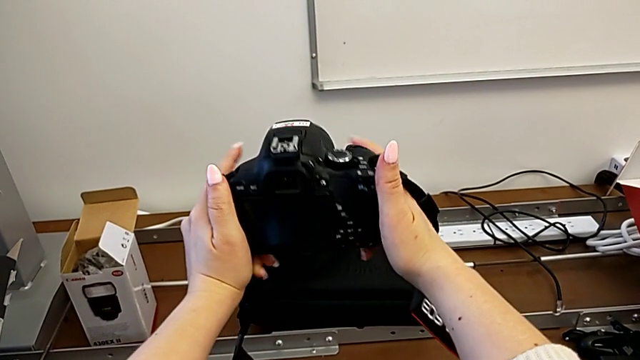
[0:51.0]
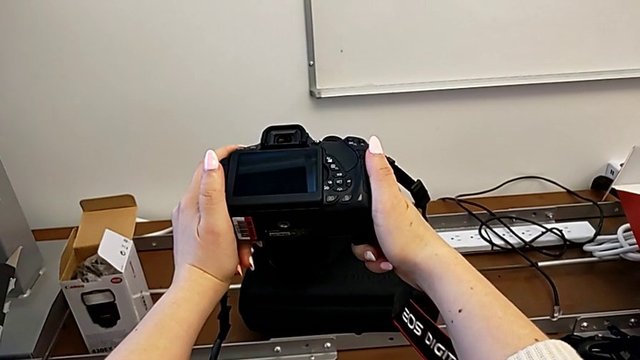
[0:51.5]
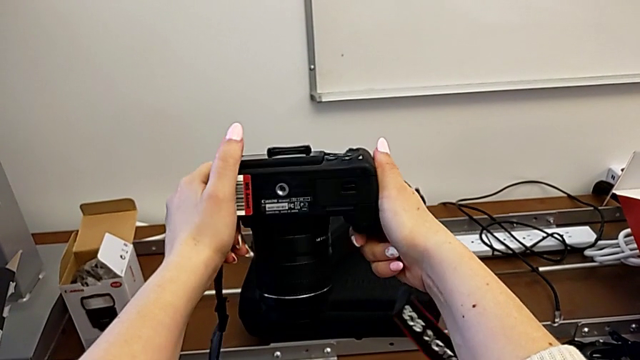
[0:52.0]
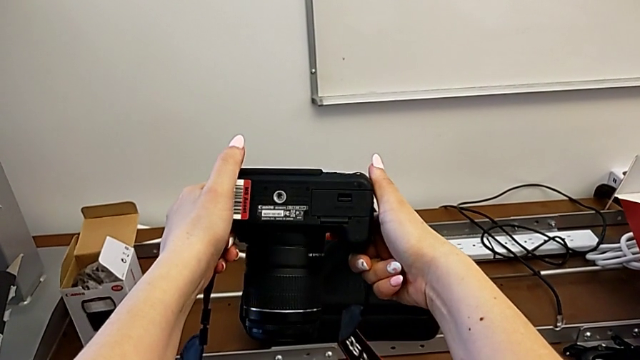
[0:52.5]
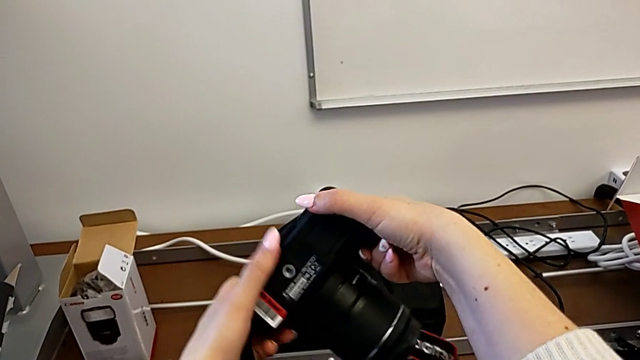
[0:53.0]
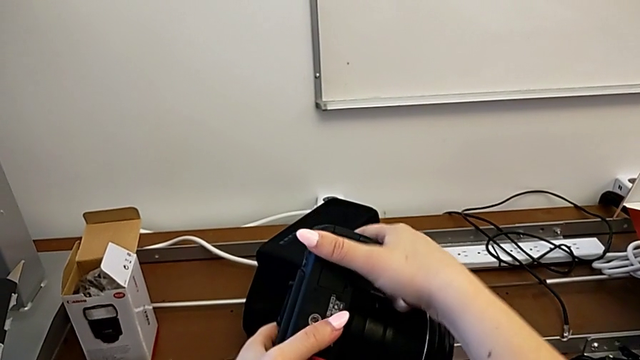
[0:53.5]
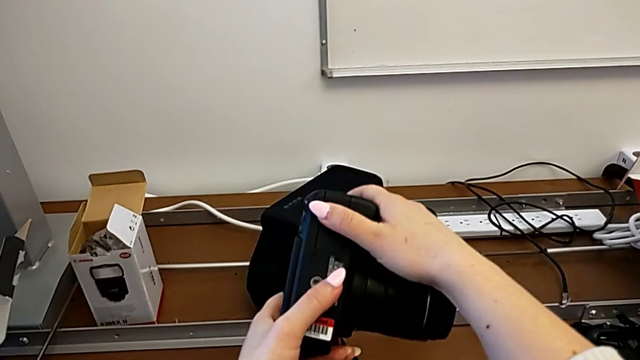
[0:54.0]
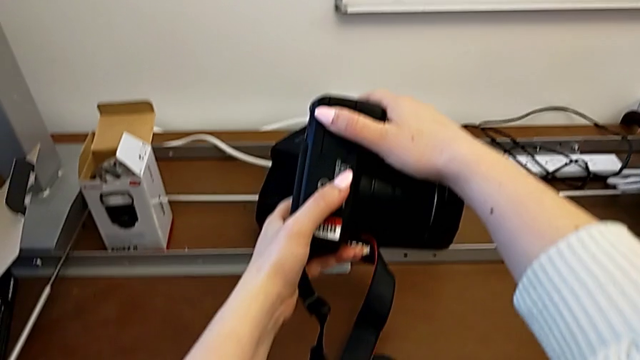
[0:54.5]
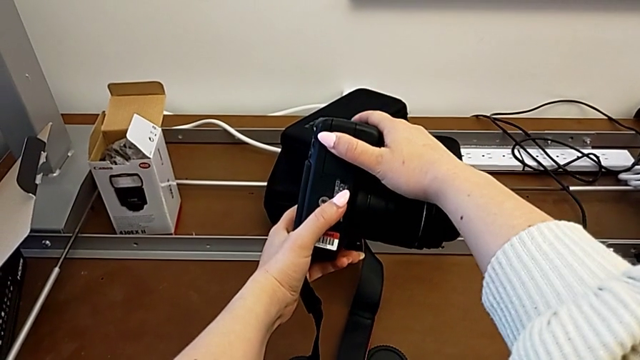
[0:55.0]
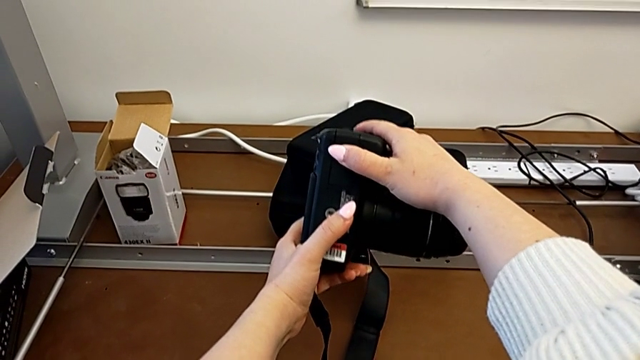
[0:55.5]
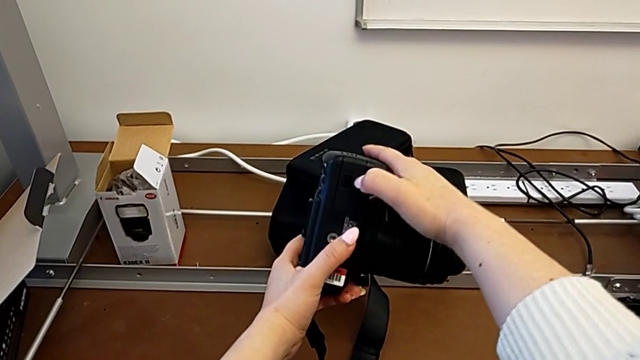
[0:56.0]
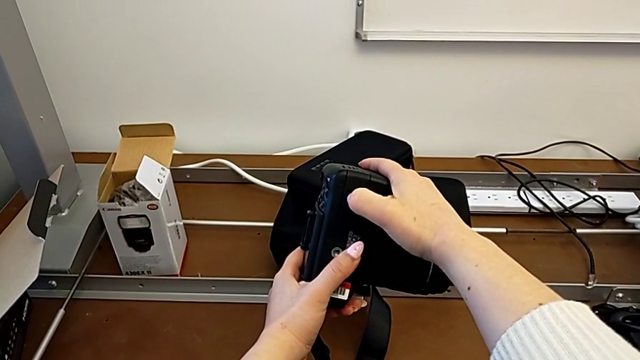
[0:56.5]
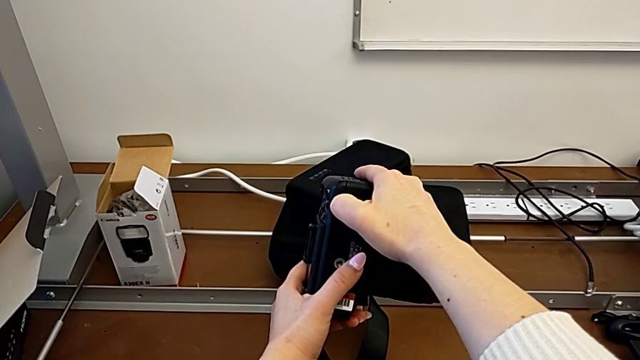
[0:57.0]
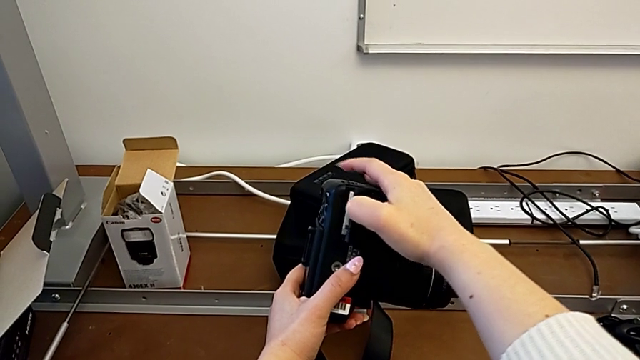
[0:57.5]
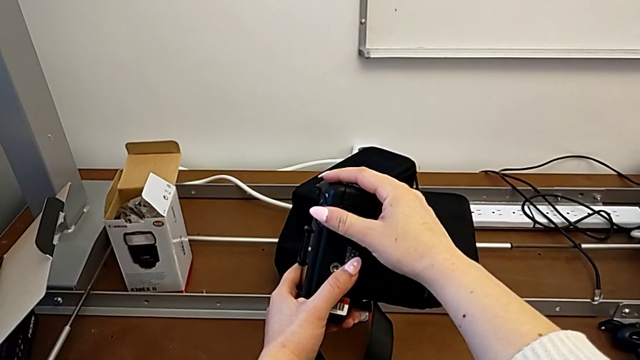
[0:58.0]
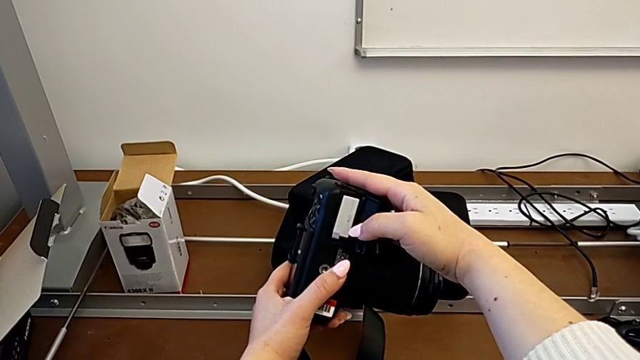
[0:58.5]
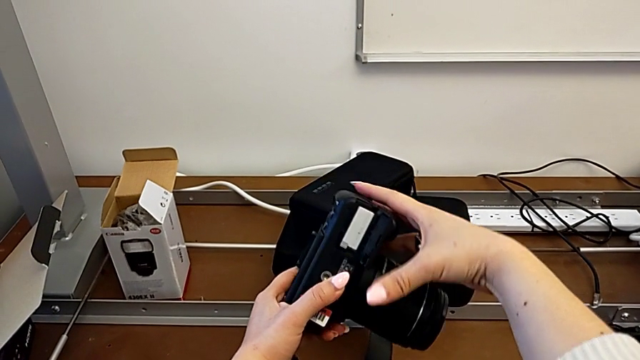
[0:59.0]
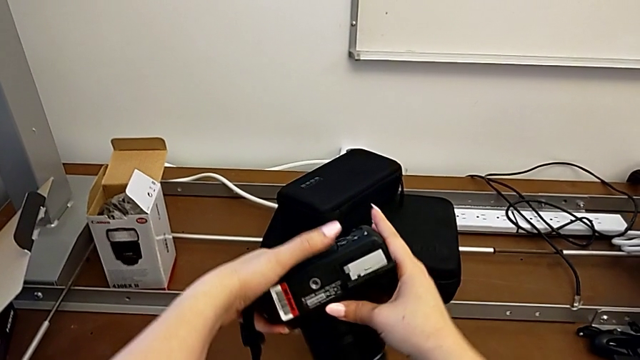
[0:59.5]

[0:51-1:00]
The camera wearer is changing the battery. They rotate the DSLR, push the battery door, open it and rotate the DSLR.

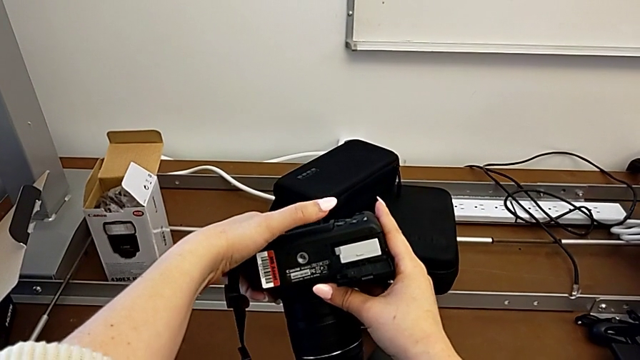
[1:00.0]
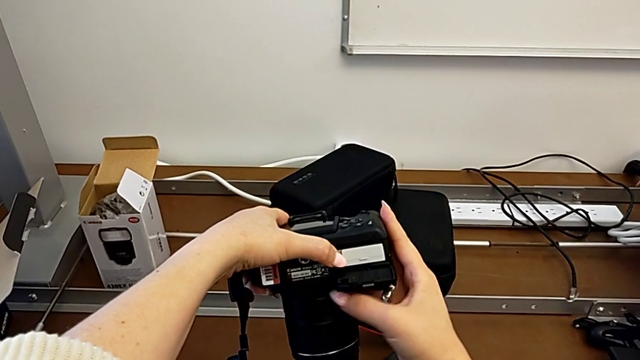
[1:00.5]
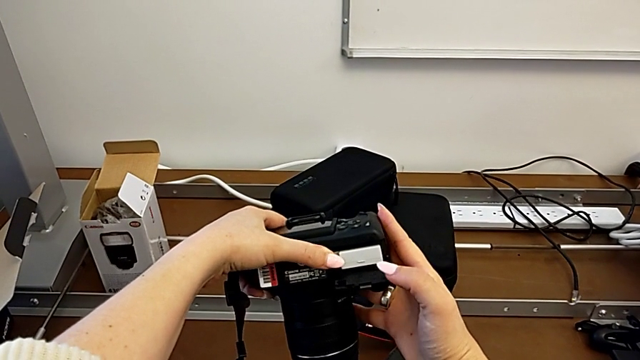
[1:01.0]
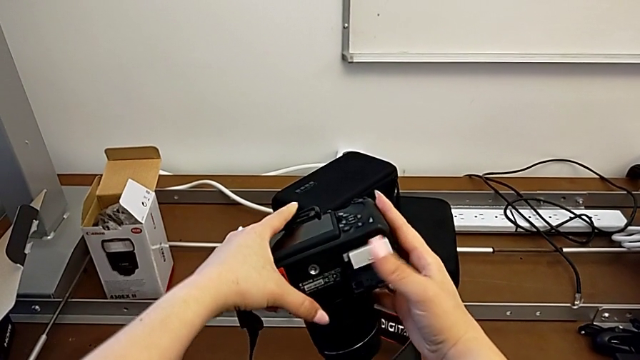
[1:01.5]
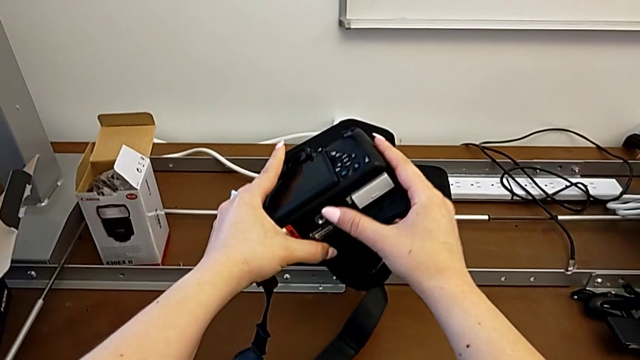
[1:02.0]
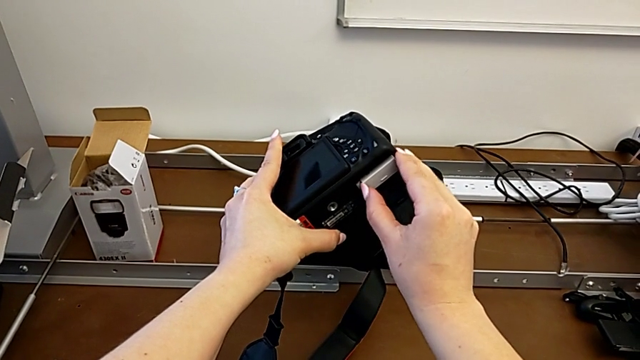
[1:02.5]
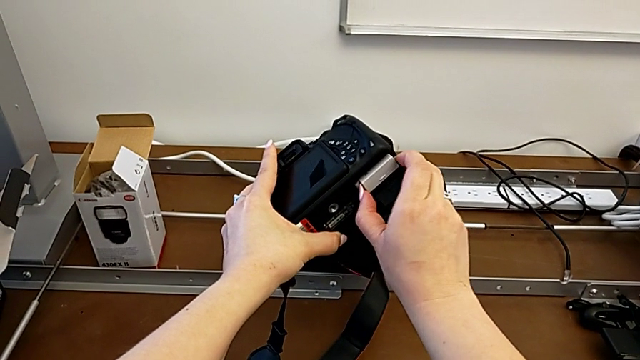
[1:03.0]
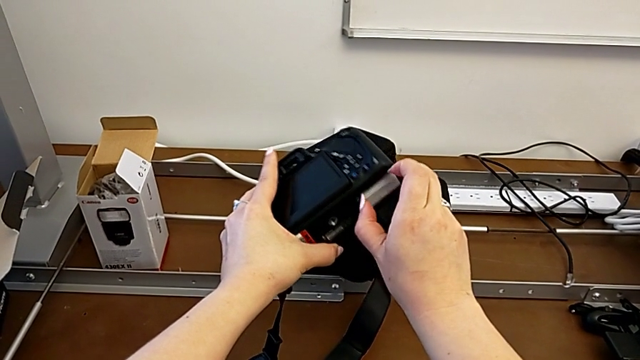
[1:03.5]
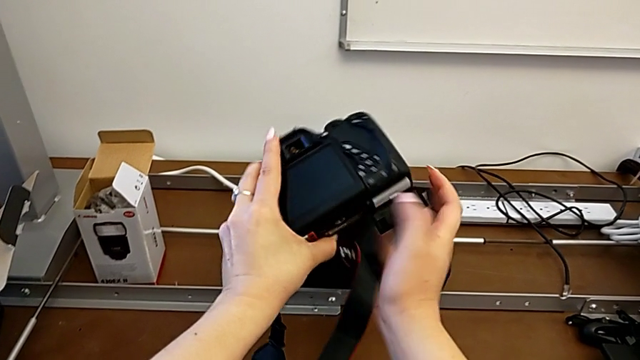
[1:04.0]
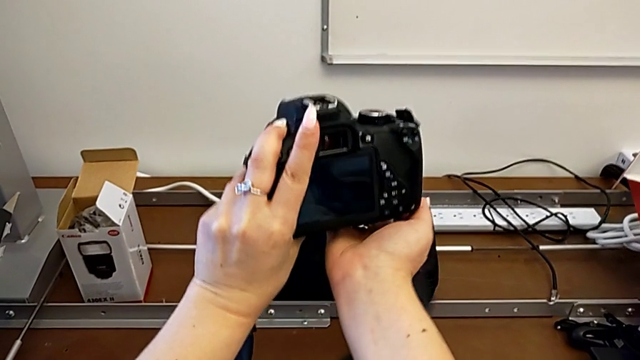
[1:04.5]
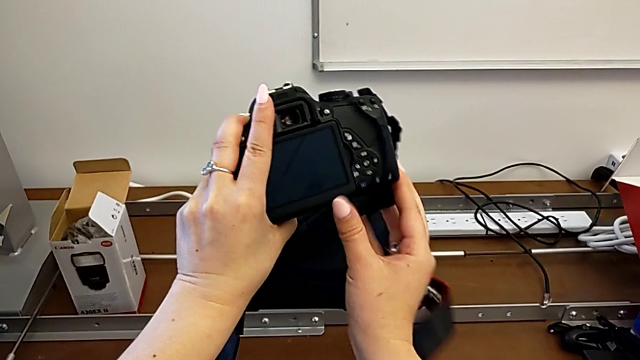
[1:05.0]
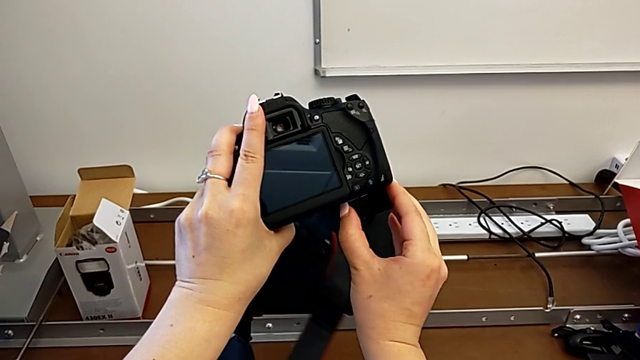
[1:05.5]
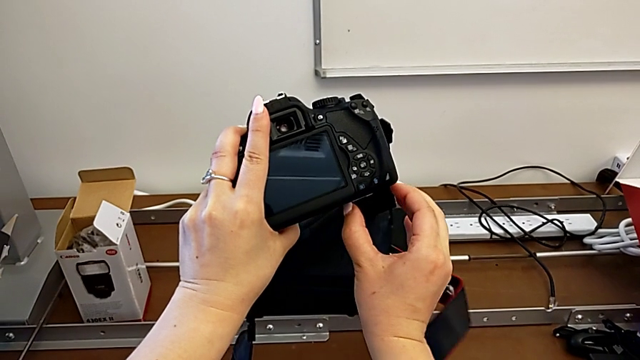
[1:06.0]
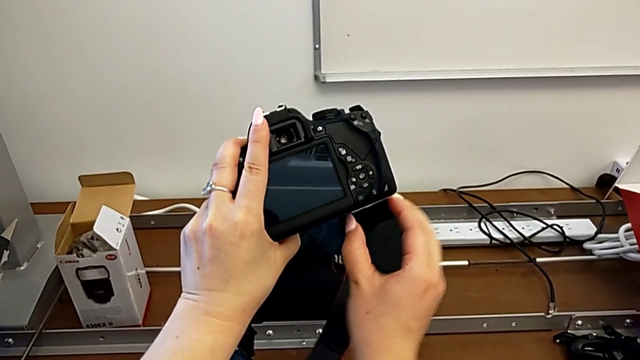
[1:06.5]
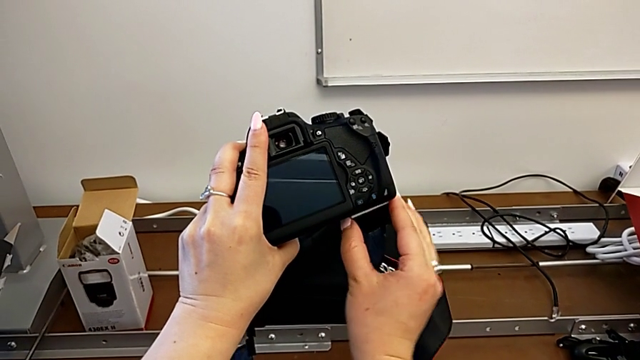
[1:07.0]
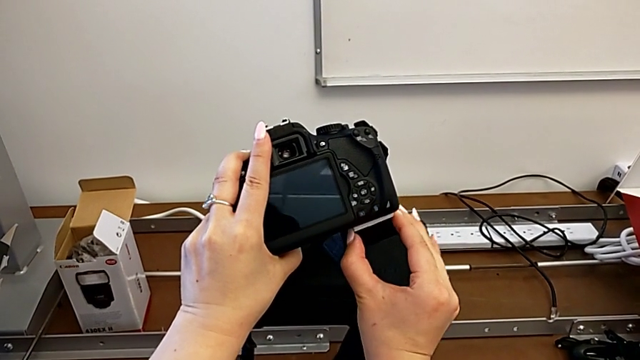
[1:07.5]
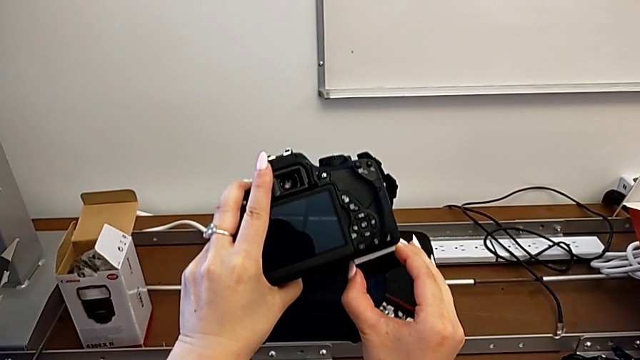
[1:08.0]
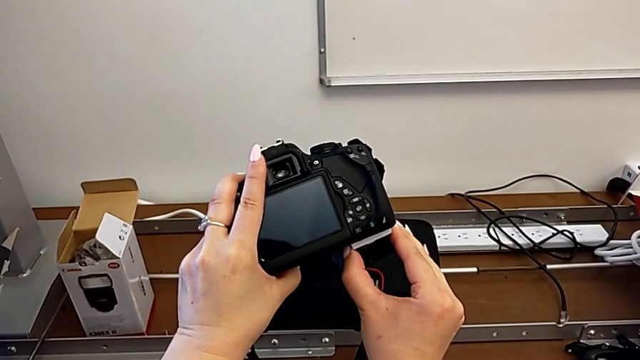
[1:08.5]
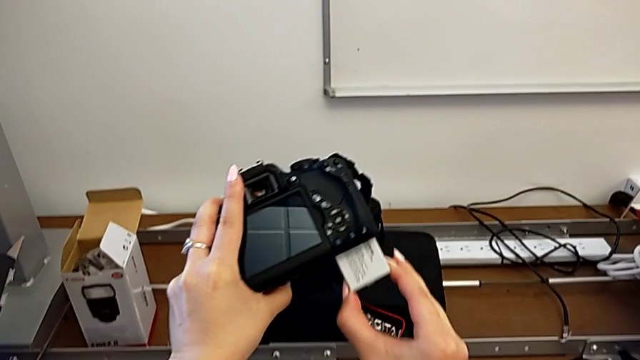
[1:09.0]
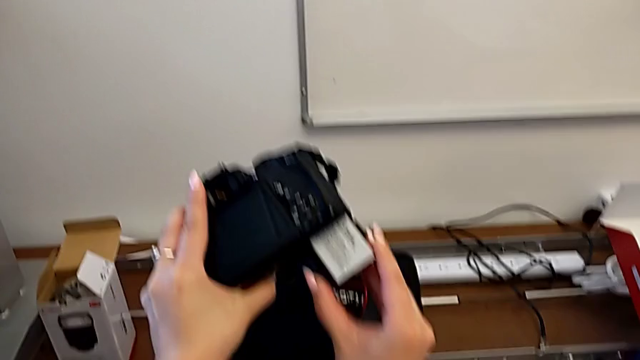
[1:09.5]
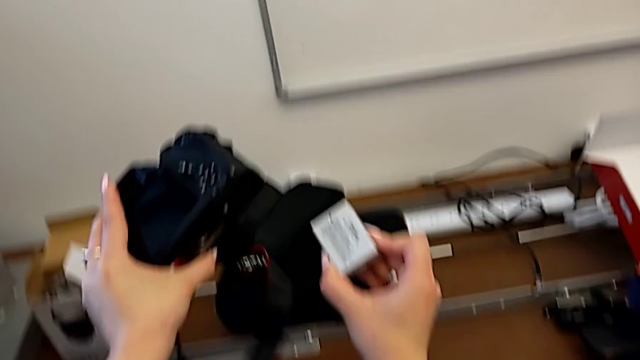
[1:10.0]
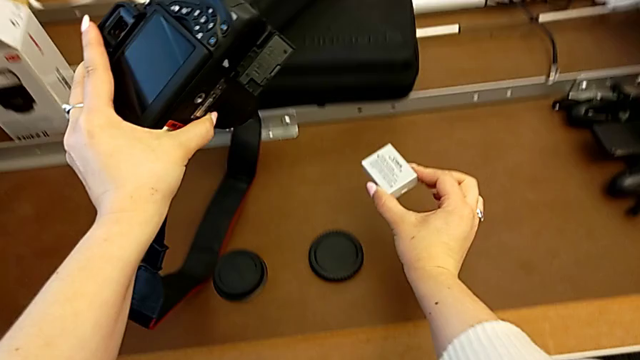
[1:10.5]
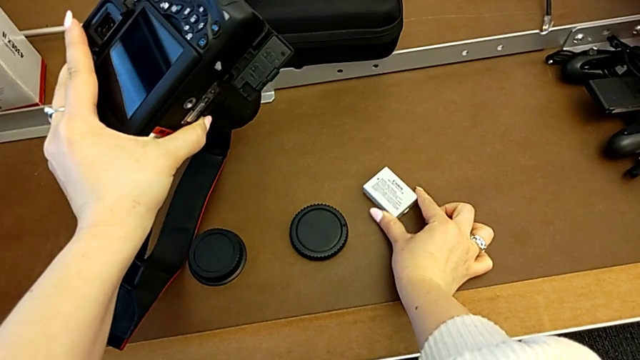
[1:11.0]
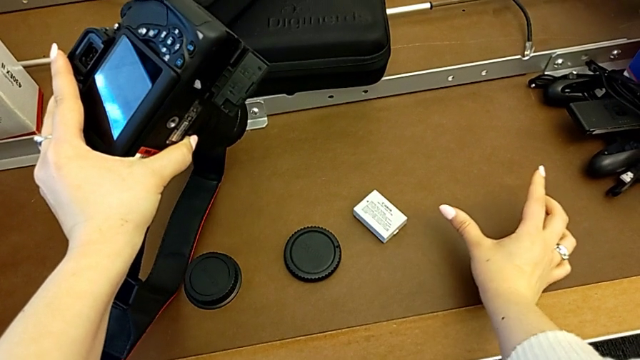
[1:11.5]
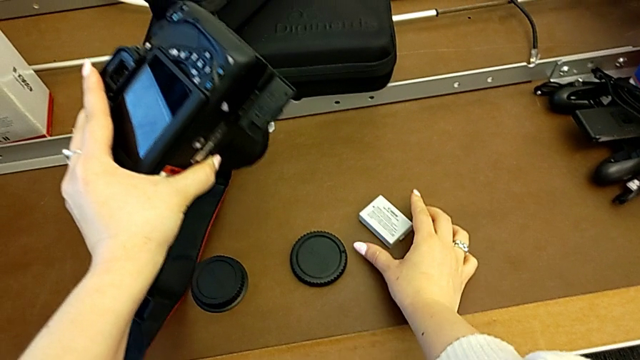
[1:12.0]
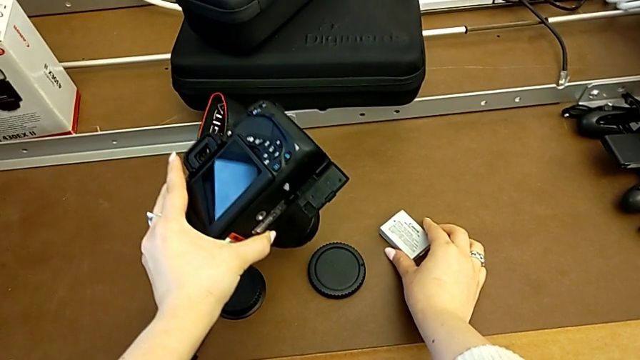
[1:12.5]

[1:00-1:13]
The camera wearer is changing the battery. They inspect the battery, withdraw it, place it and grab it.
